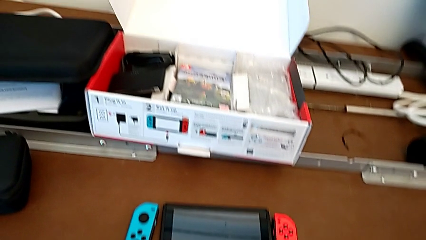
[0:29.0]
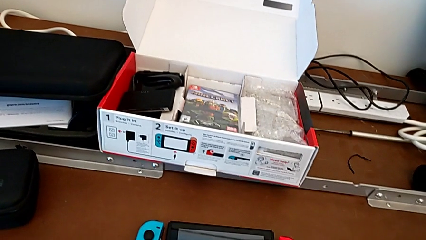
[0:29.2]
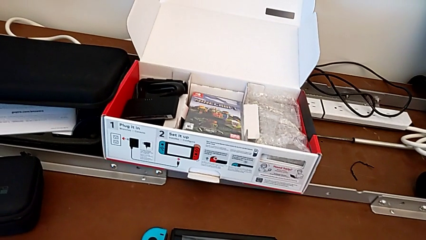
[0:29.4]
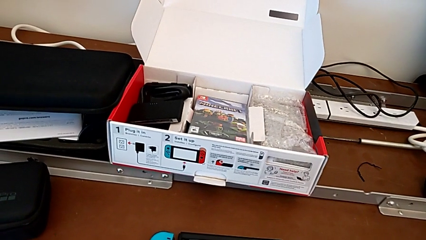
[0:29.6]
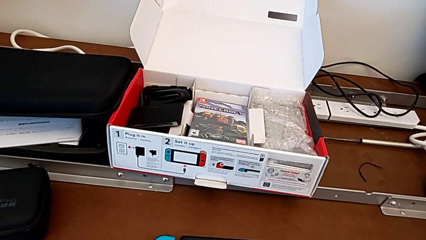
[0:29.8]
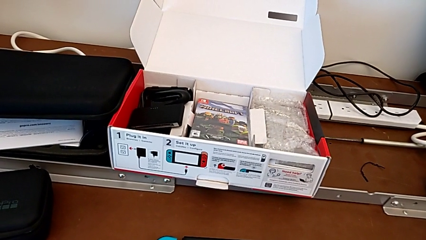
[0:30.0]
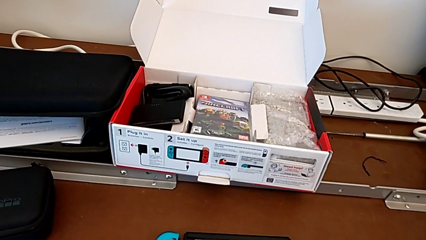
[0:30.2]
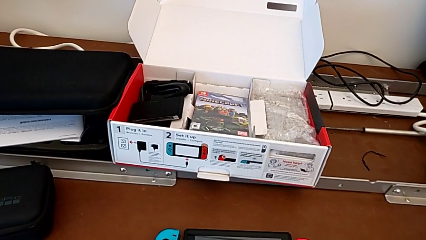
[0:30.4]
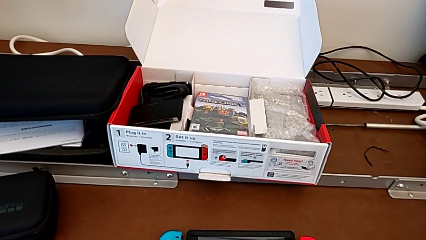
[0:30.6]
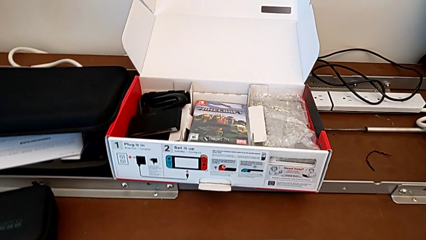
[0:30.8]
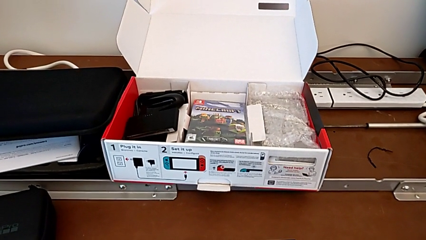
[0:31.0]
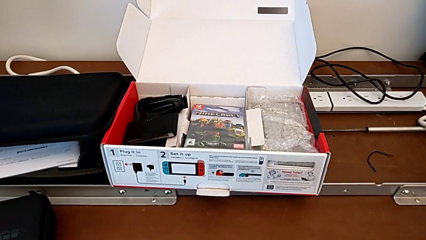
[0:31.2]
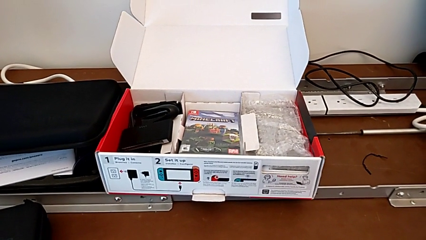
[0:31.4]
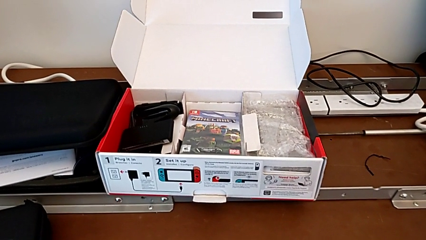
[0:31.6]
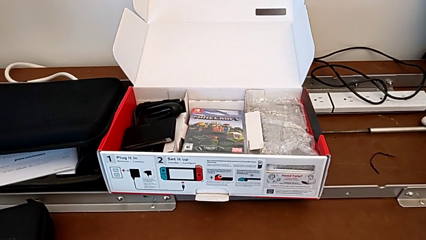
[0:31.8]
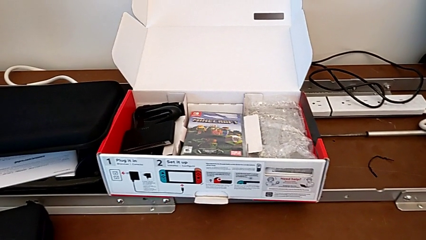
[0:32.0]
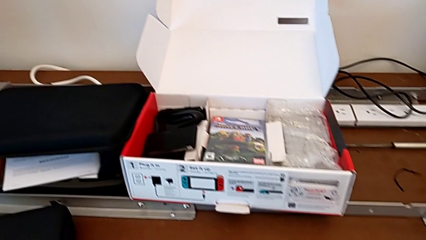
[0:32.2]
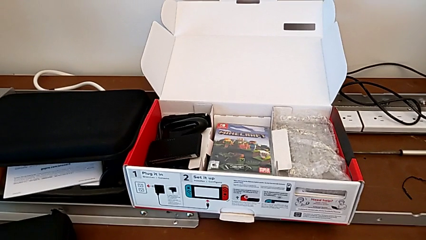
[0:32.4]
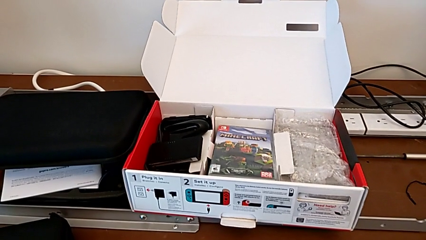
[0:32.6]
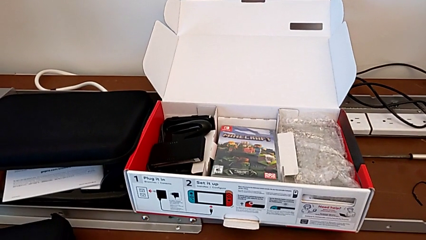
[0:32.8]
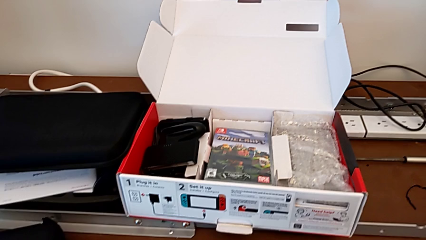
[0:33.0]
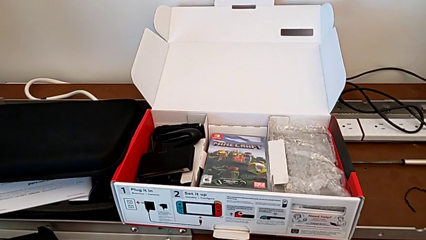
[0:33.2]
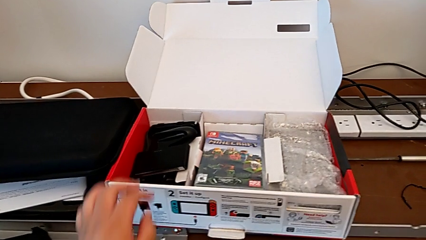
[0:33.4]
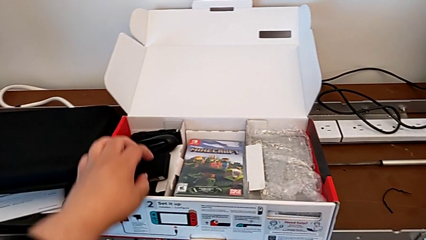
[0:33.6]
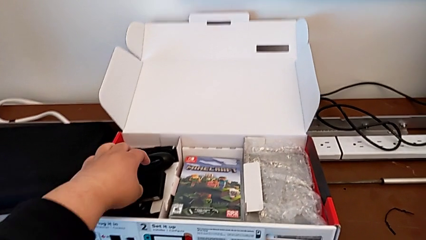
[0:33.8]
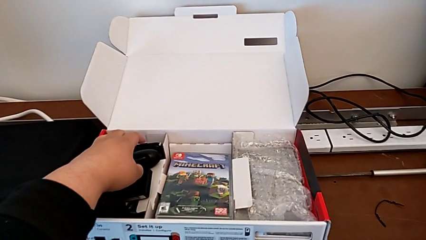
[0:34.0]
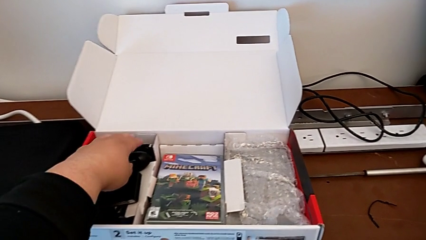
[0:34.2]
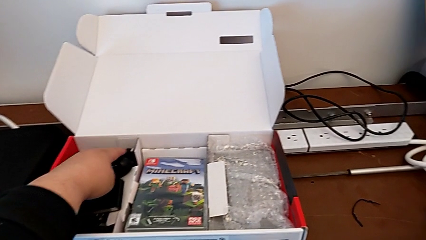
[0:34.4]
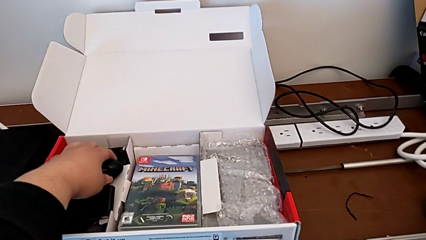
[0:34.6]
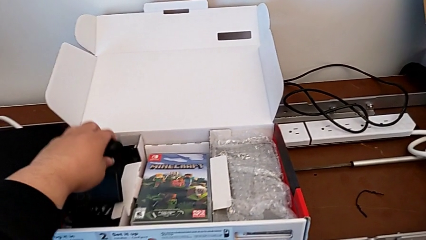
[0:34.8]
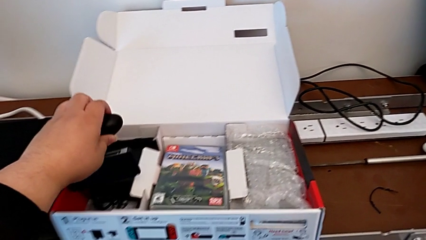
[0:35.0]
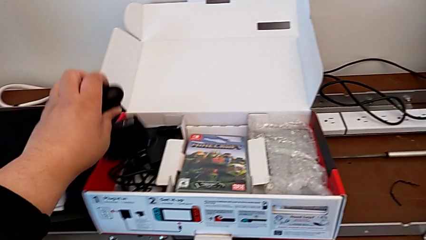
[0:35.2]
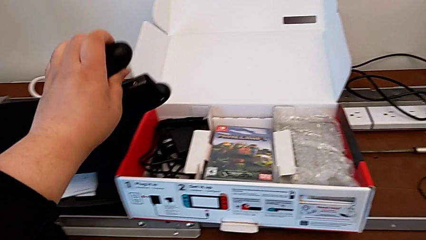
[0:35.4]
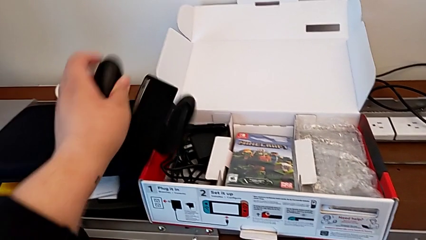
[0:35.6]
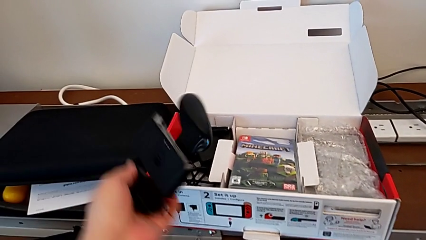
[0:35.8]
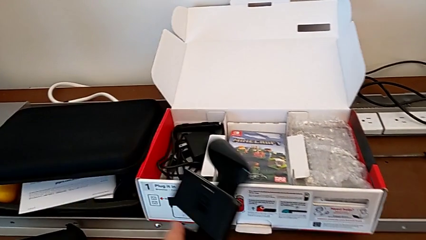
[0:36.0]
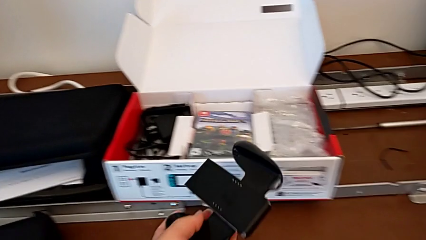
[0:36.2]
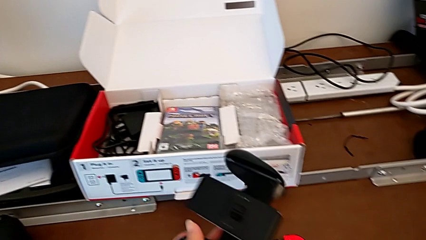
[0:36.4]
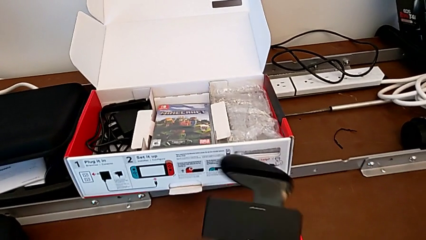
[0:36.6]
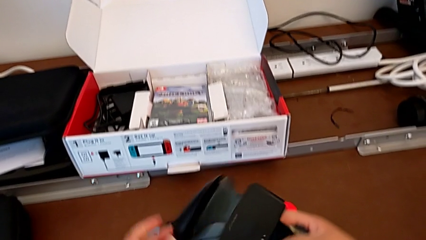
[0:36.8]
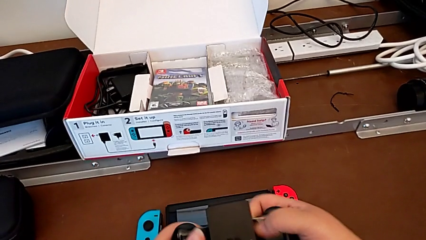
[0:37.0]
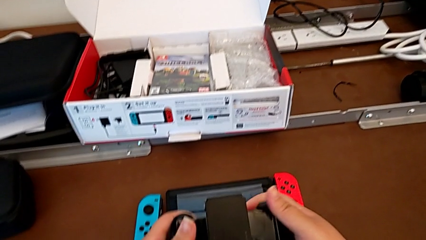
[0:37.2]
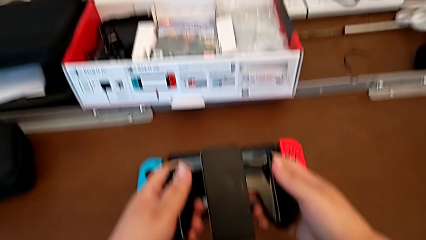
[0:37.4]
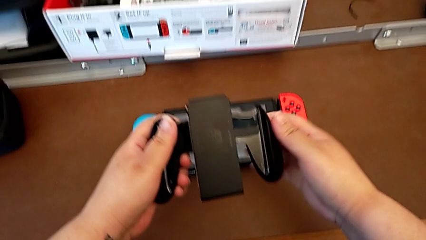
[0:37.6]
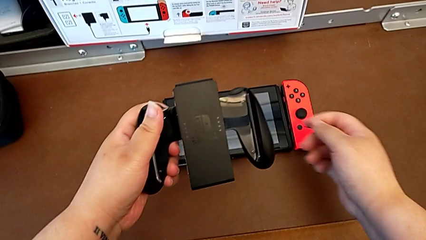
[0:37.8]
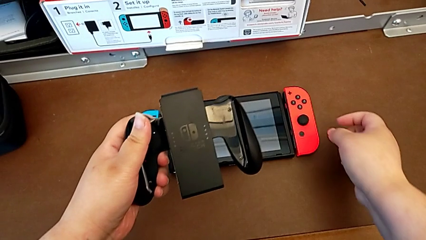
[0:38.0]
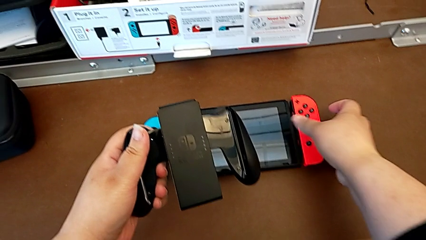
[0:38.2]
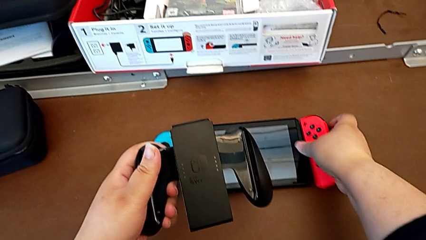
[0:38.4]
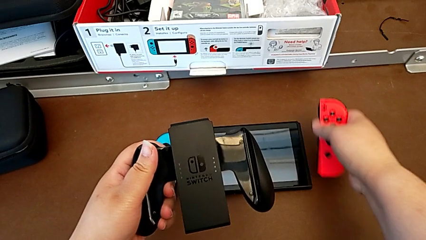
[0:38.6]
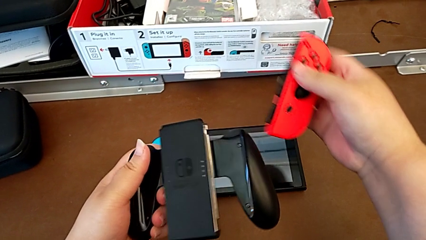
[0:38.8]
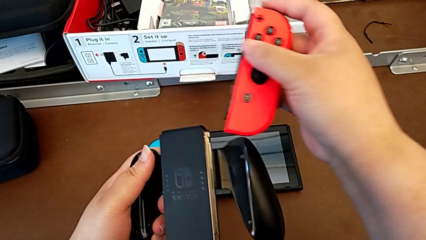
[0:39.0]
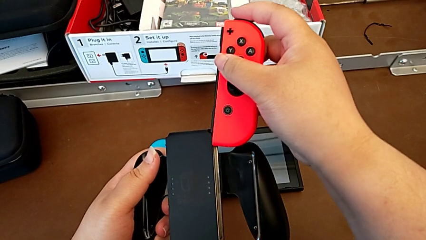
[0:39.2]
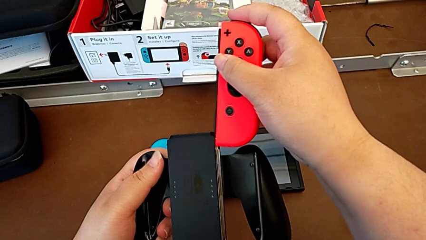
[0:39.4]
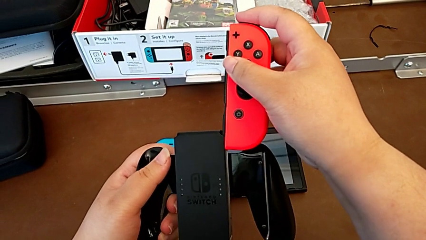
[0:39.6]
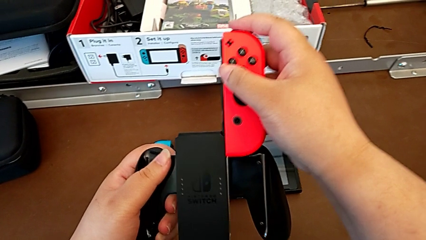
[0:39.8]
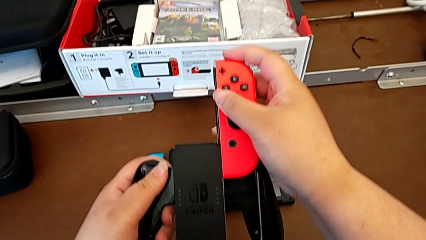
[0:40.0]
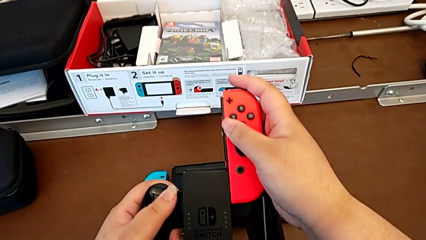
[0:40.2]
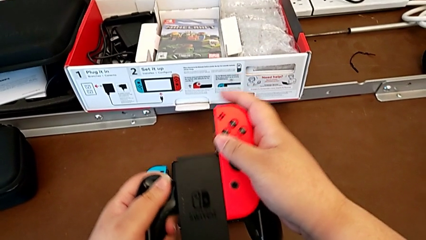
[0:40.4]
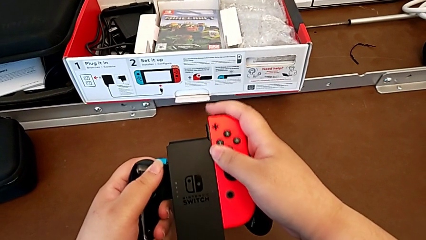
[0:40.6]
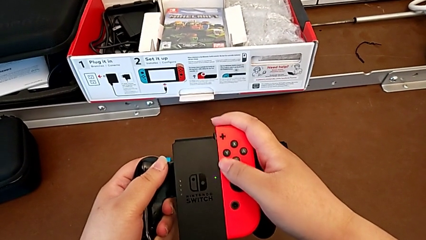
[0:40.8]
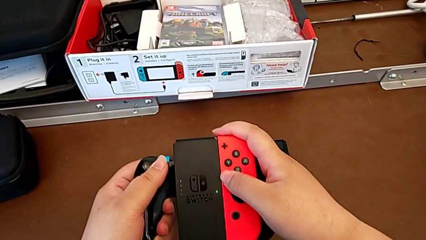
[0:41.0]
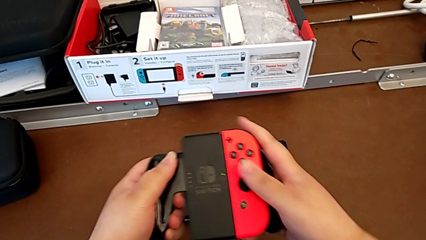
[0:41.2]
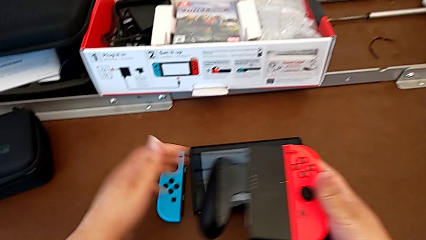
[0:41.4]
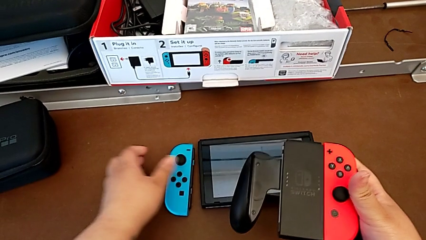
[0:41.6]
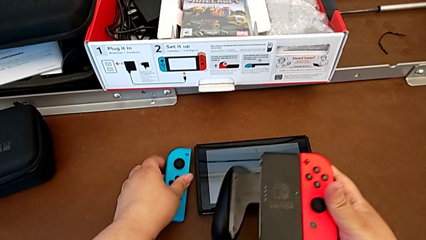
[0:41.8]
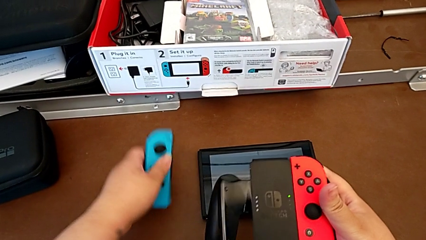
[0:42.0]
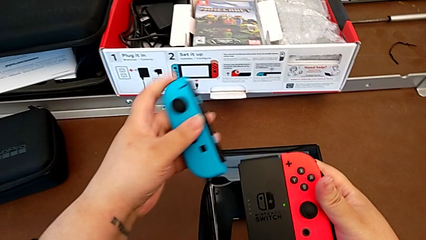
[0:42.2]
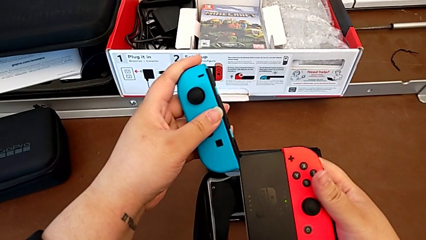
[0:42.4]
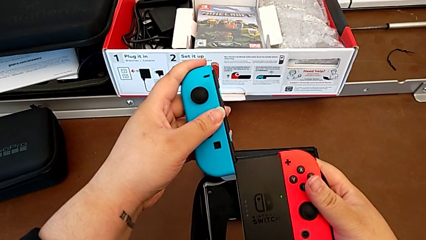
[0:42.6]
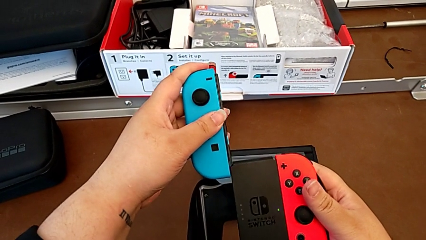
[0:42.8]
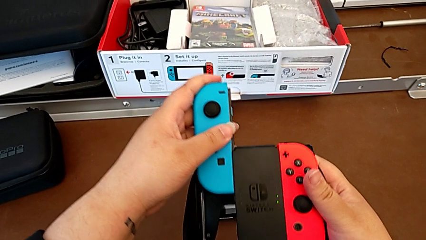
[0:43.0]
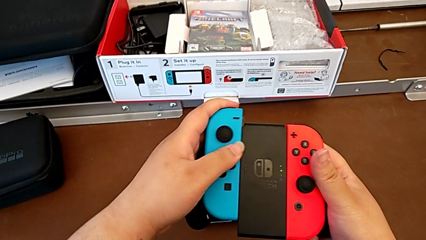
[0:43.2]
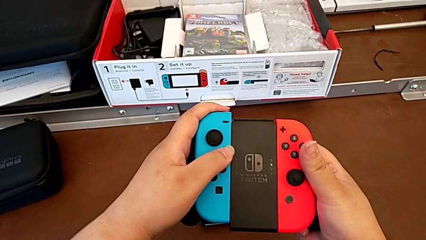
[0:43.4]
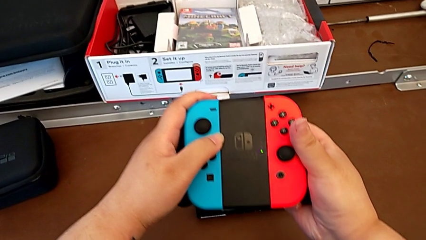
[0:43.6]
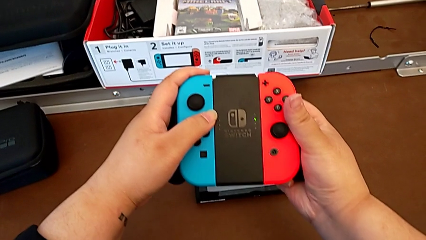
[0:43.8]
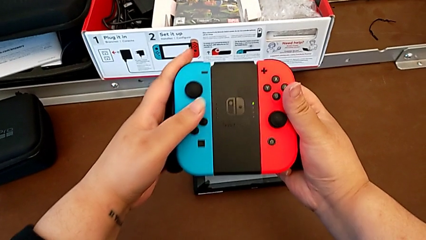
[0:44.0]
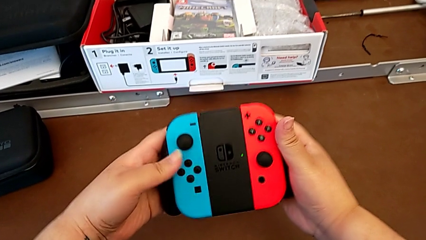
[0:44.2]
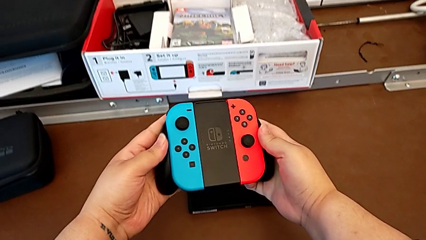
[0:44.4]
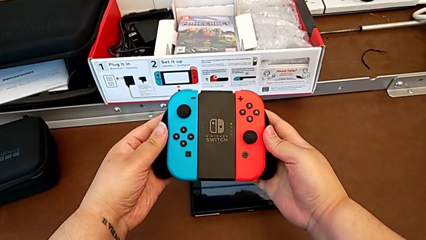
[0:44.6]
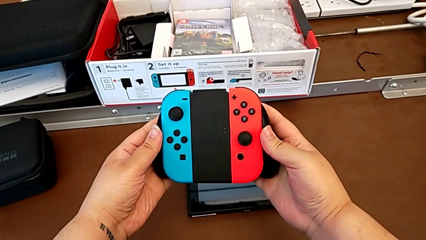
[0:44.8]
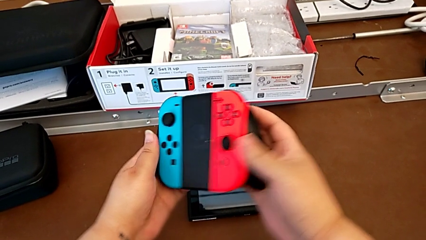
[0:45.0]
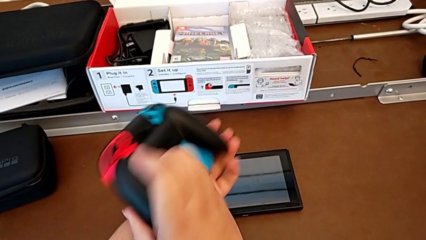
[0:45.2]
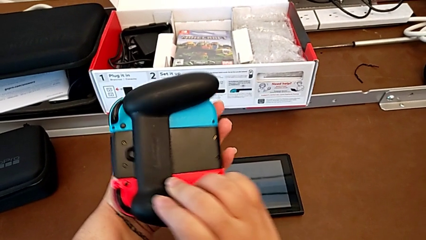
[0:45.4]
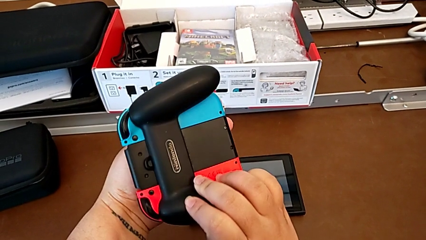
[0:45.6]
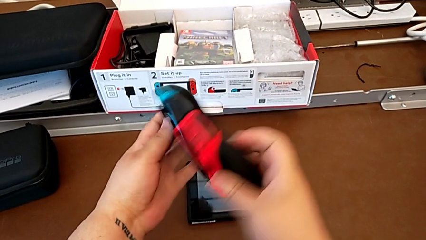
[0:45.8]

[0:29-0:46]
The camera wearer is attaching the joy-con controller to the comfort grip. They keep aligning the Nintendo Switch, grab the comfort grip, grab the right Joy-Con controller, insert it, grab the left Joy-Con controller, insert it and begin to inspect the Nintendo Switch.
